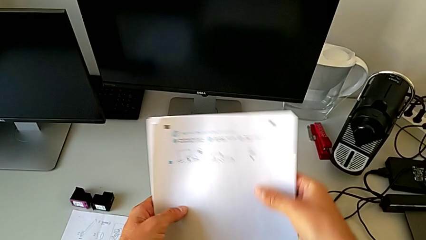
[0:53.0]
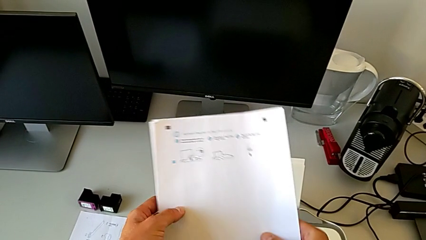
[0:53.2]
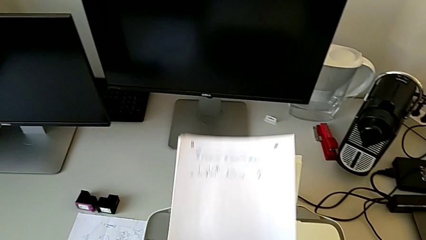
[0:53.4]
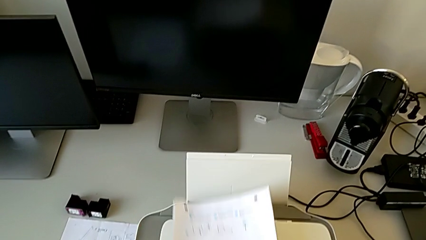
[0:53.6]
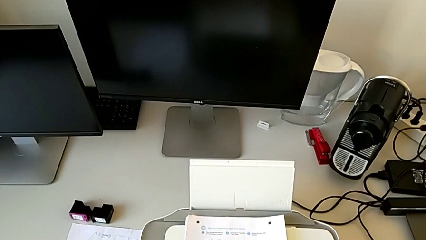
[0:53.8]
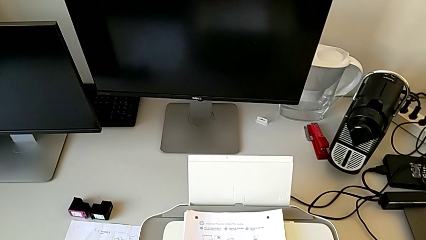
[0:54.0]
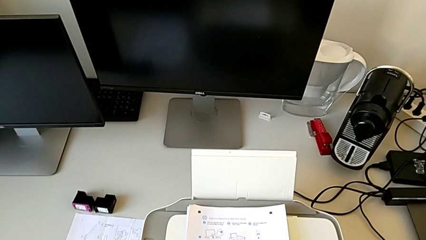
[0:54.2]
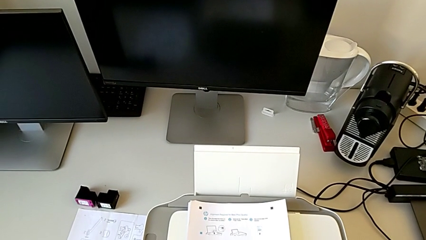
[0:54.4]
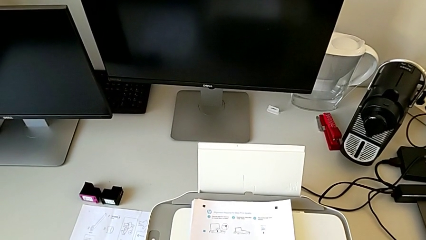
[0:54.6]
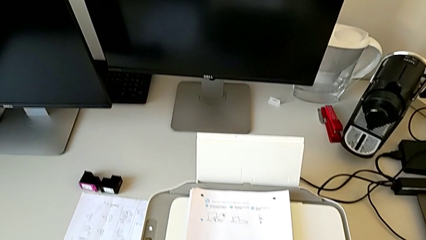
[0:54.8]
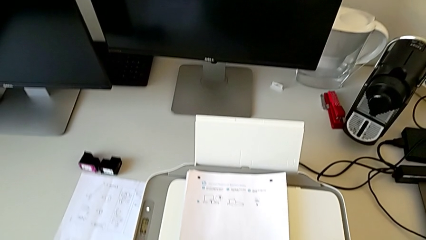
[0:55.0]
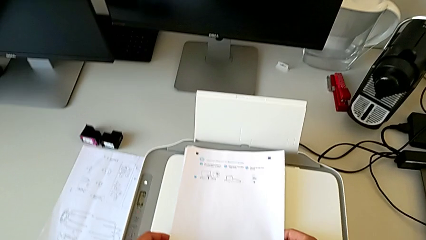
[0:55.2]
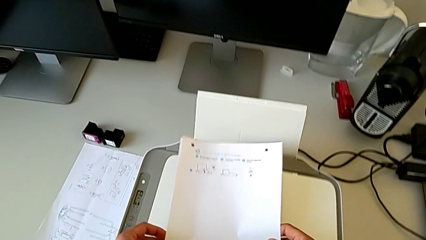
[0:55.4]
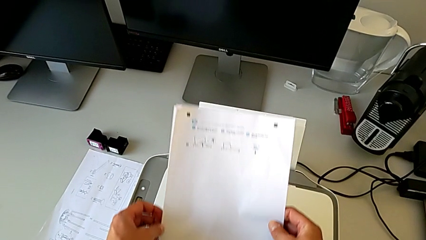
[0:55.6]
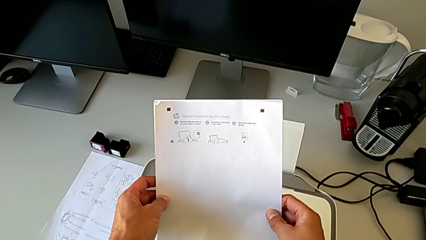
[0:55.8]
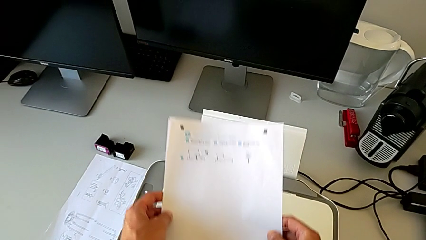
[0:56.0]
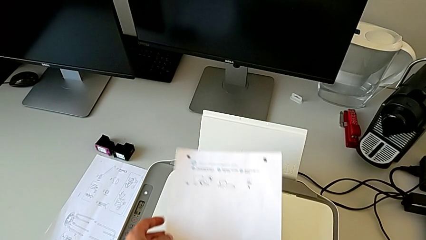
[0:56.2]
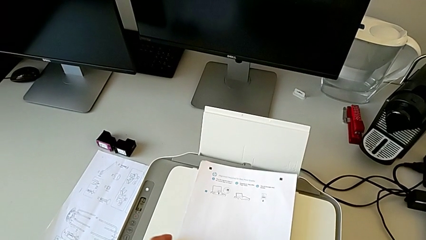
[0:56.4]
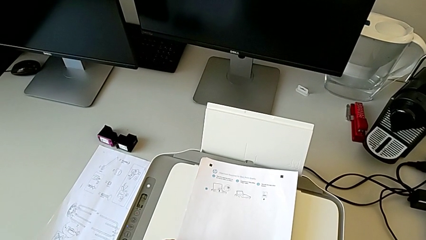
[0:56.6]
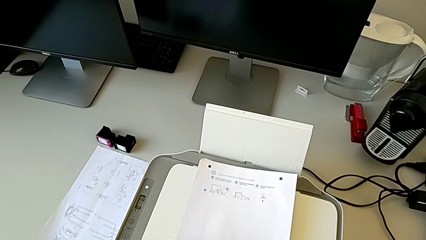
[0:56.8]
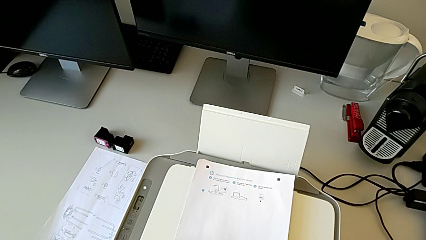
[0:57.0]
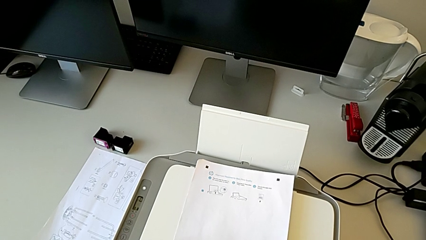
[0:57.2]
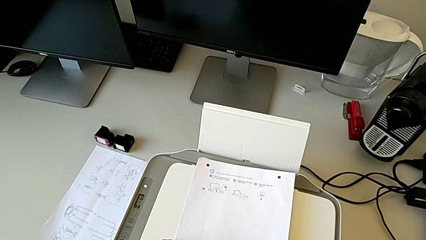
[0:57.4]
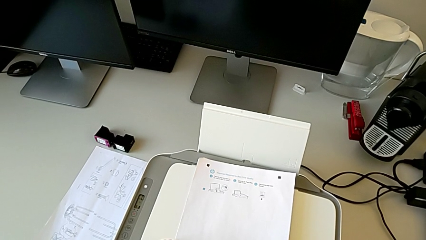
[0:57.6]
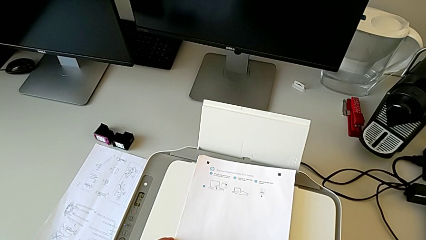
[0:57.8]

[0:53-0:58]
The camera wearer is turning on the printer. They place the paper stack.

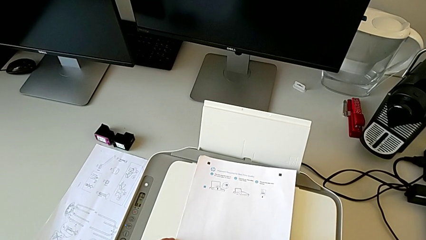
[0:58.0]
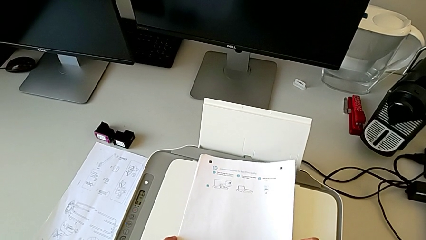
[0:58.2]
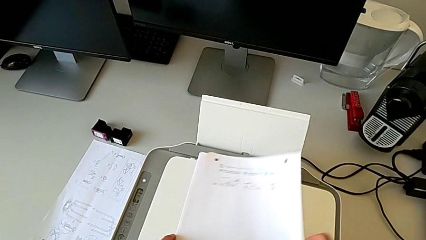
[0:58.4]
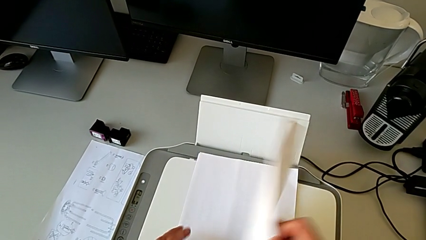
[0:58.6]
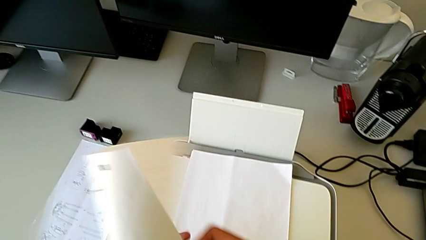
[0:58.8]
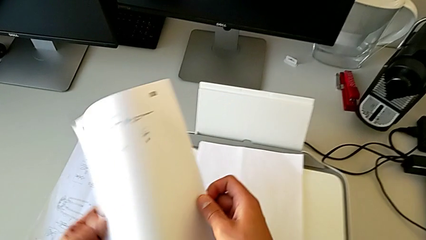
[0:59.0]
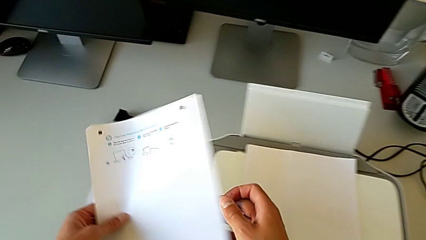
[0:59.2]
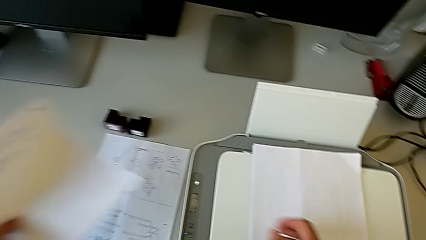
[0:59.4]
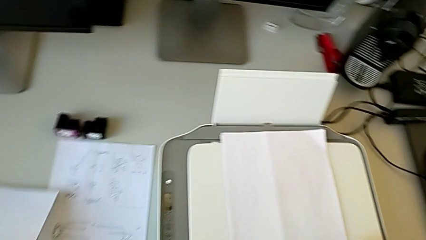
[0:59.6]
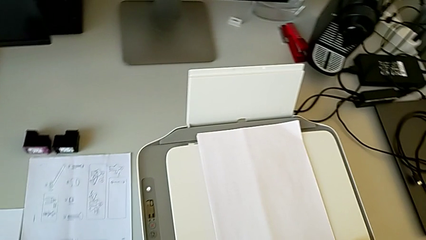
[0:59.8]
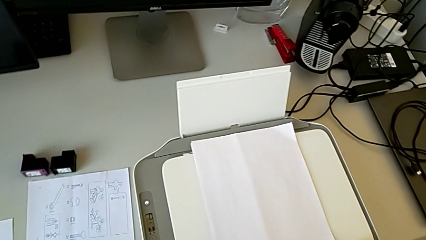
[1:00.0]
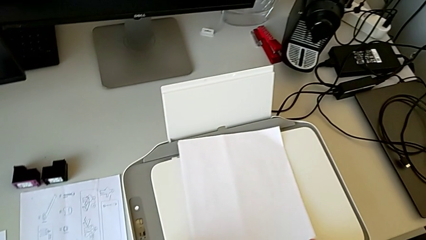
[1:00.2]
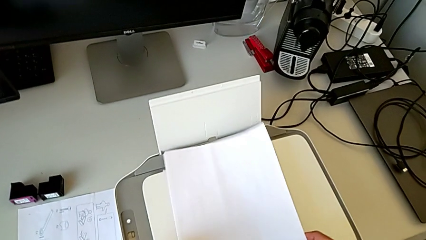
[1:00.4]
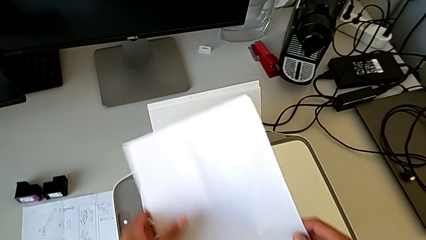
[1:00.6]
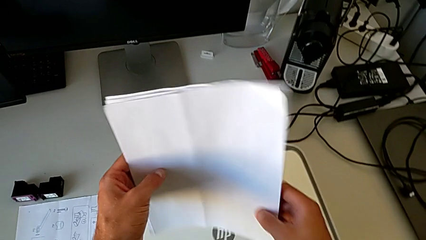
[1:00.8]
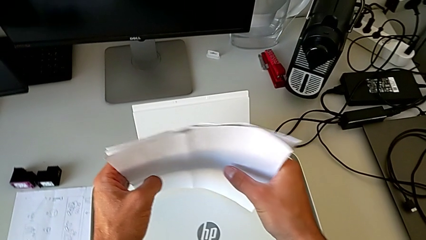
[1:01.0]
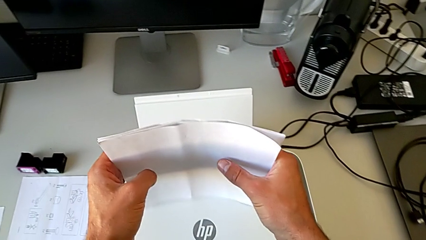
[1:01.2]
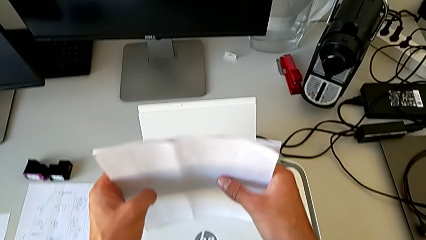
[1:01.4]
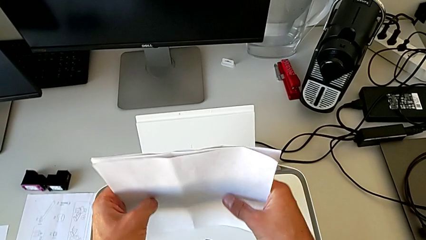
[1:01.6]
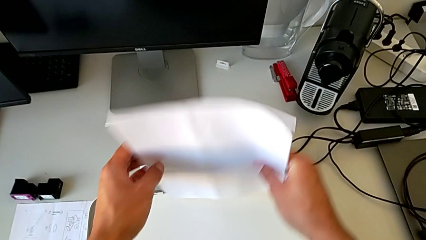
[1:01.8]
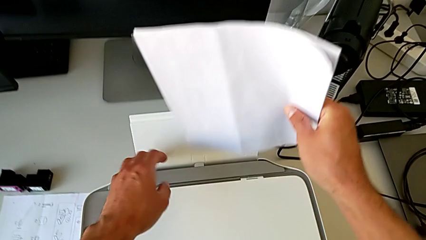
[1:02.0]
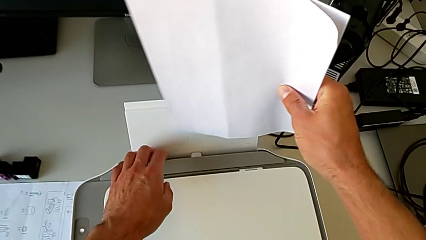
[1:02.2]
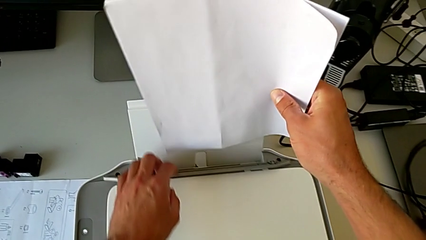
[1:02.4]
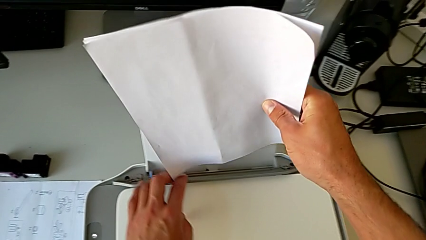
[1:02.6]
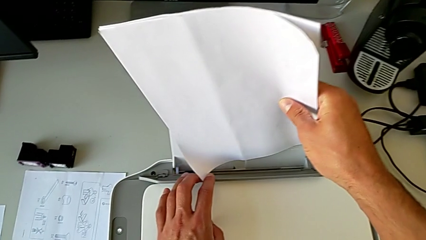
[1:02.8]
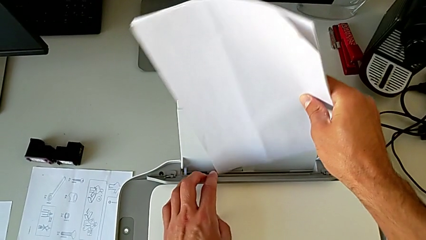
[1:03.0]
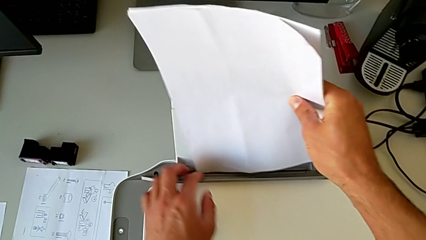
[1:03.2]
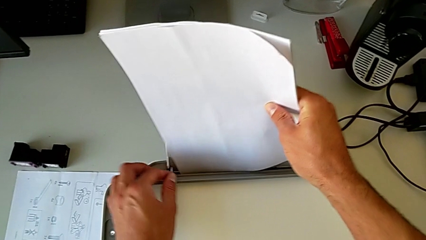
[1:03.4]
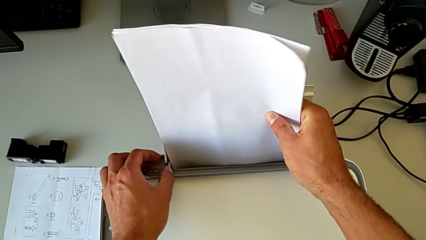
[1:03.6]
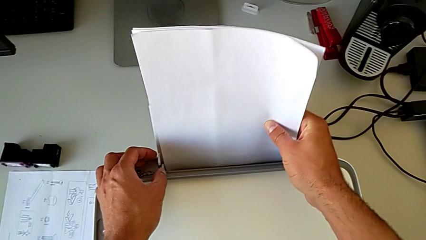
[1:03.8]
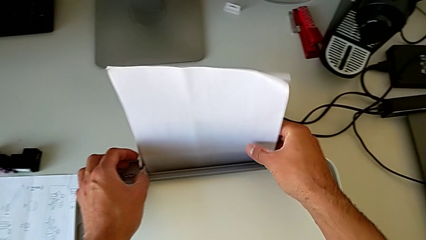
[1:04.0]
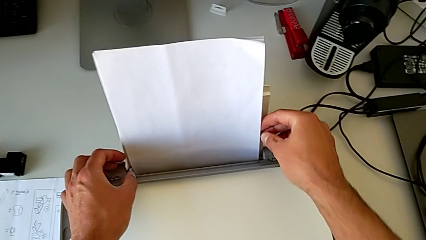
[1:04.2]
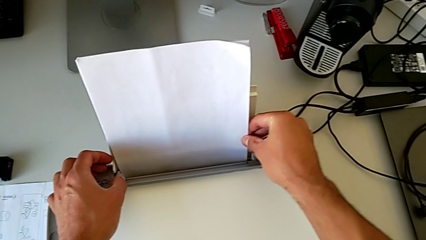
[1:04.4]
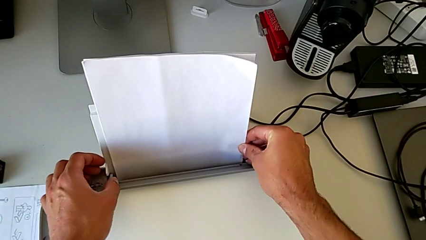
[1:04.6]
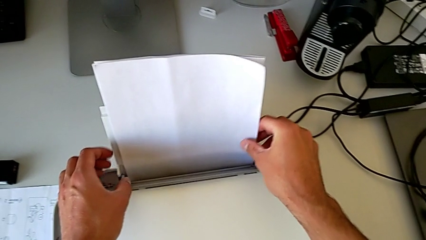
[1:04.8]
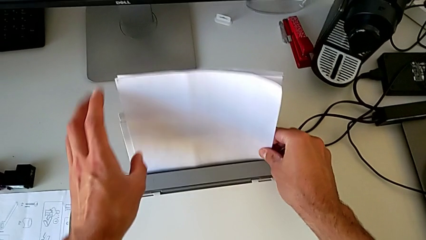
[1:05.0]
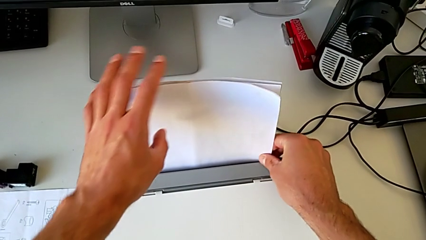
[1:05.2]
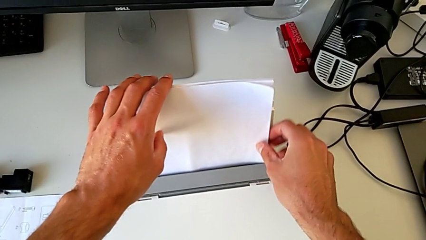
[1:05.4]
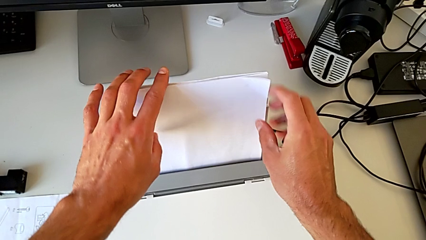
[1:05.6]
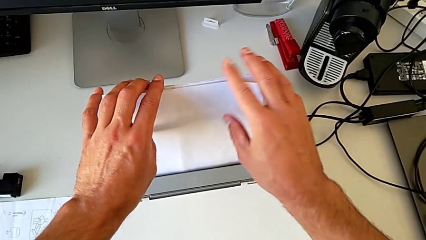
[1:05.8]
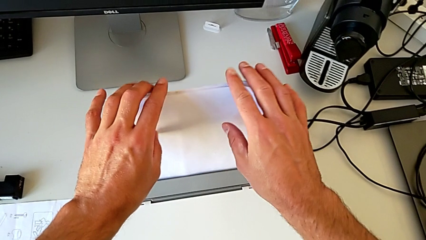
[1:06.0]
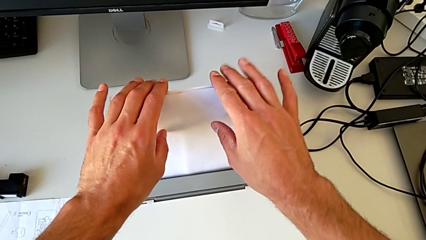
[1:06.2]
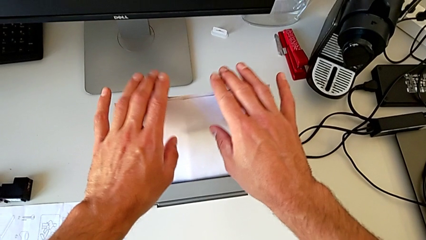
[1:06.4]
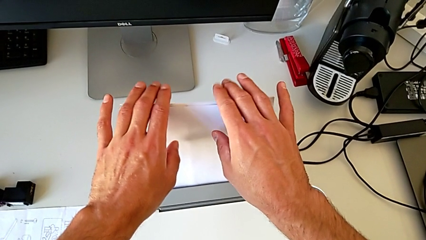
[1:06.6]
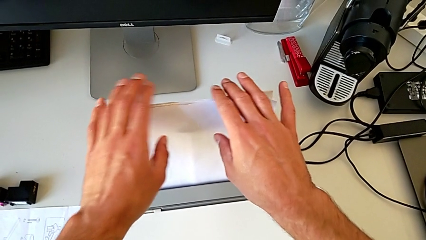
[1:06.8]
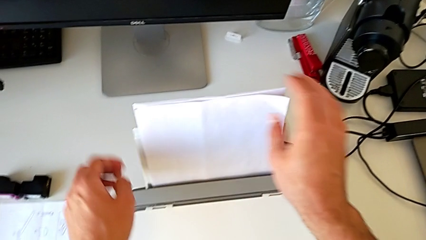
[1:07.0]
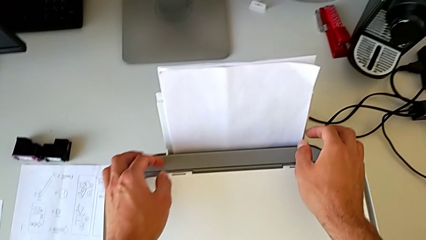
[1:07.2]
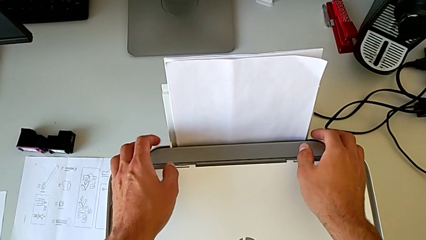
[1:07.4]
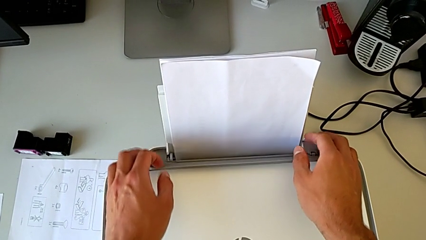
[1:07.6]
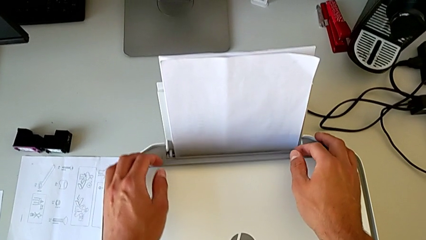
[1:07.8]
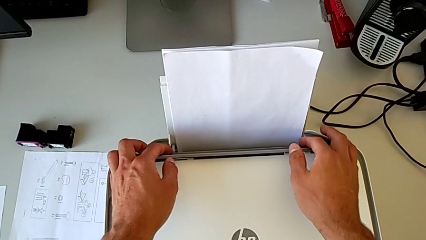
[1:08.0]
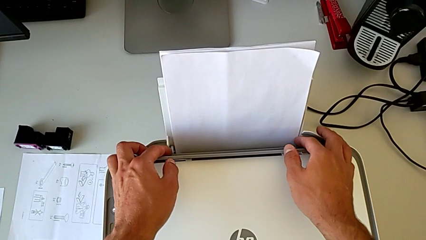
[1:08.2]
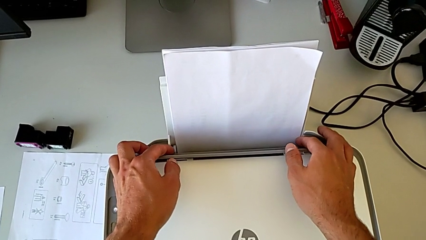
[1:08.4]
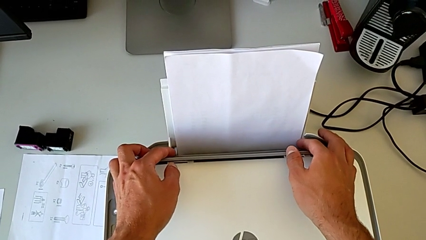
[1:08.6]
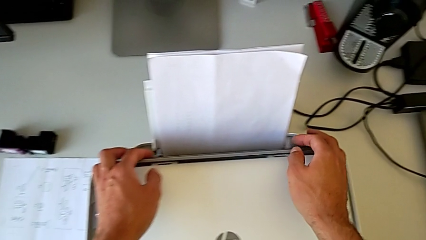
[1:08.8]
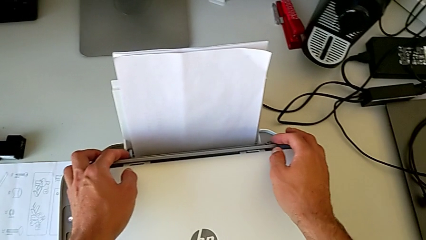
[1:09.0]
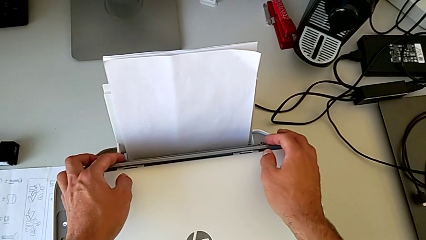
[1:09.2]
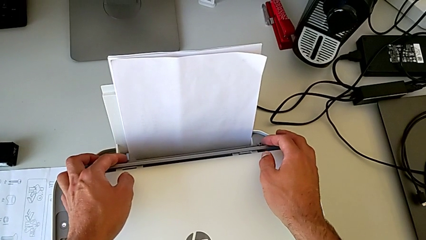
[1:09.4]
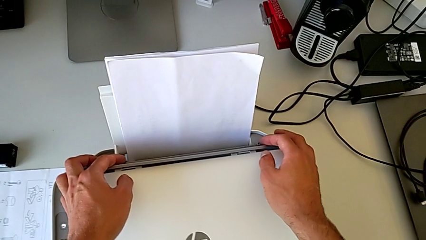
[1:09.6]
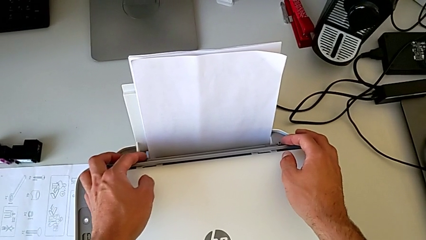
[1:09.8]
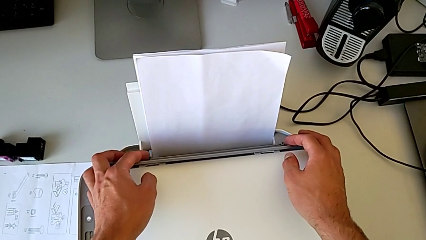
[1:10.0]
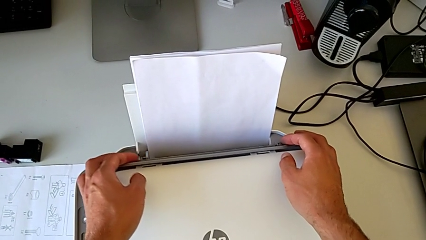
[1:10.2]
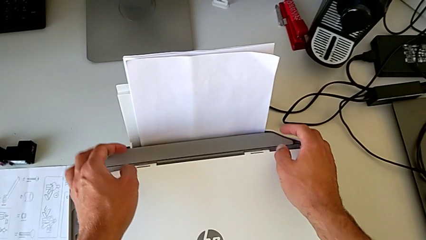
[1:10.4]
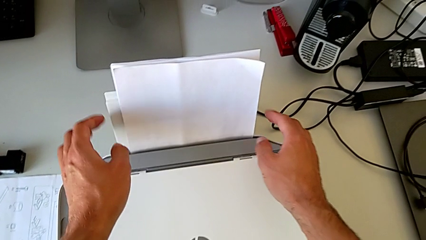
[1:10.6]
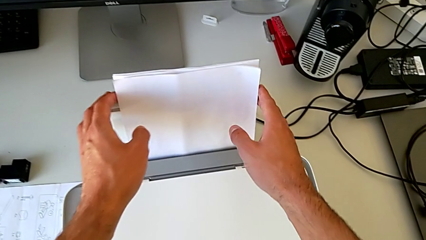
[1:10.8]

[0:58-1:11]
The camera wearer is loading the paper stack into the printer tray. They grab the paper stack, withdraw it, align it, load it and begin to inspect the paper tray.
